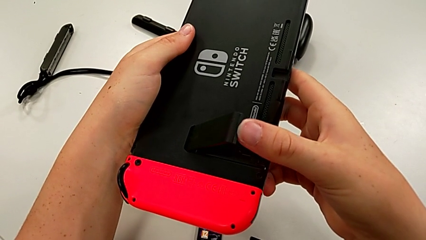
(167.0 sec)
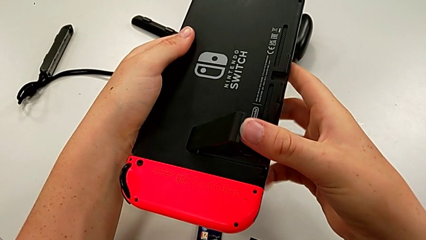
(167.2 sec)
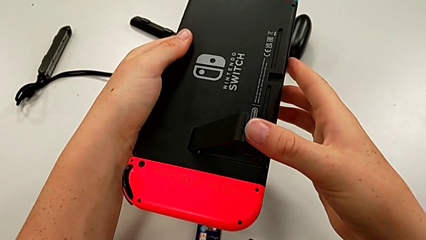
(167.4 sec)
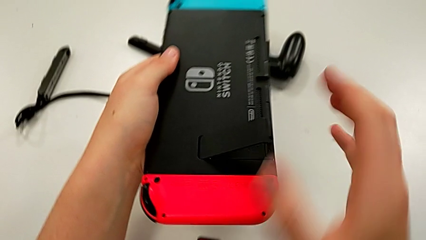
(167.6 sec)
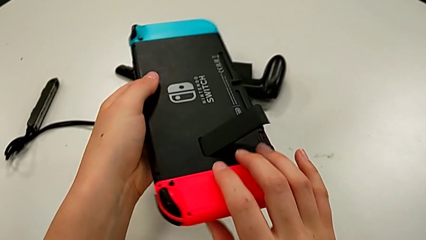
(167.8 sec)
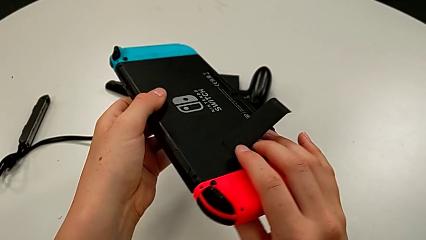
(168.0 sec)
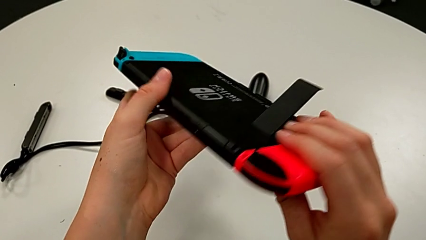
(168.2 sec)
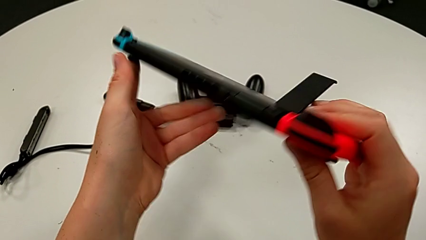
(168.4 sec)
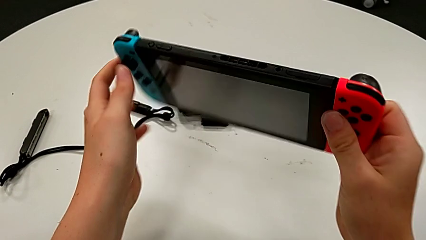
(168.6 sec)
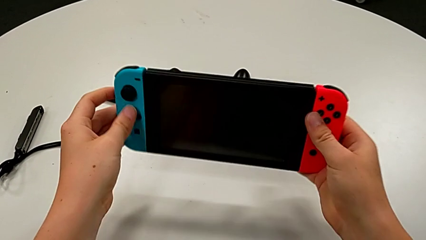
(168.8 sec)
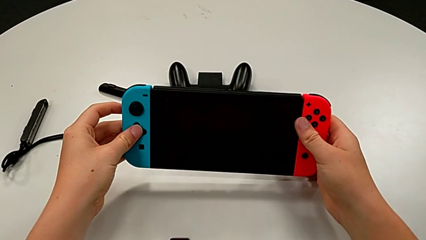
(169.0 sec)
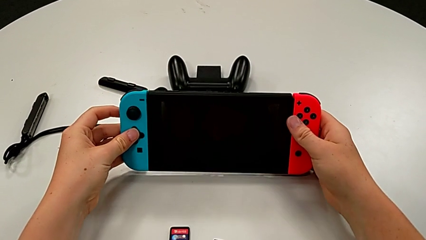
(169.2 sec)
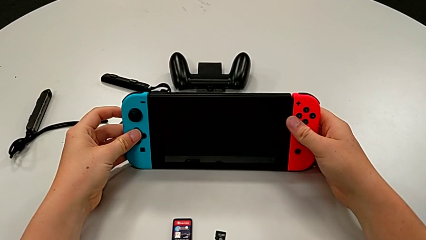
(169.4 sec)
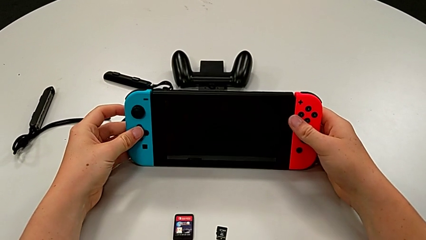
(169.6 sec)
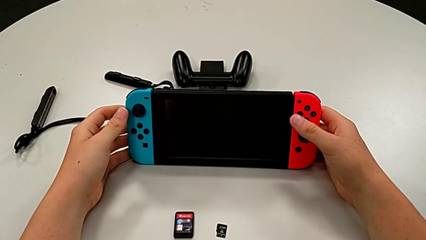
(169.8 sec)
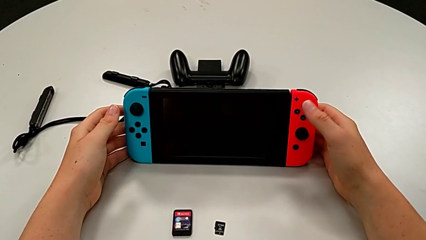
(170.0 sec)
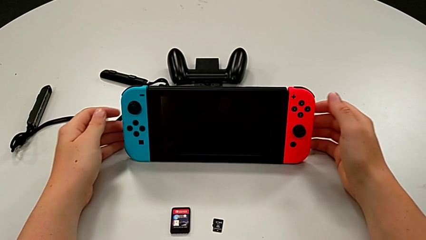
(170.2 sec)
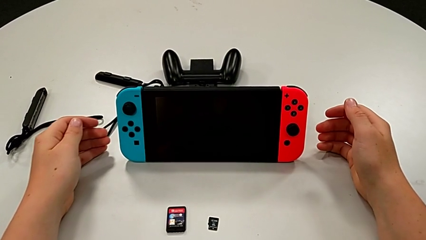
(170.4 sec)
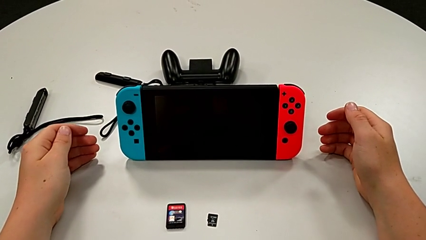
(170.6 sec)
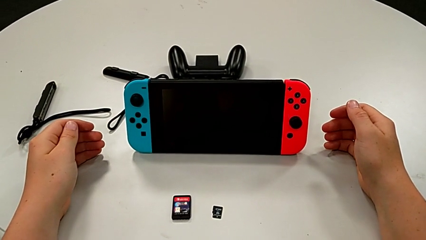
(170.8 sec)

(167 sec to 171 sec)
The camera wearer is turning around the Nintendo Switch and pulling the kickstand to stand it. They stand the Nintendo Switch.

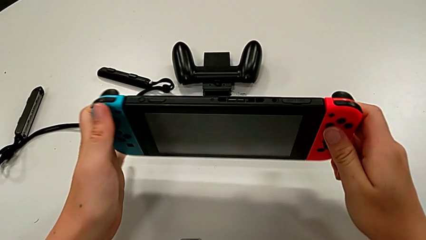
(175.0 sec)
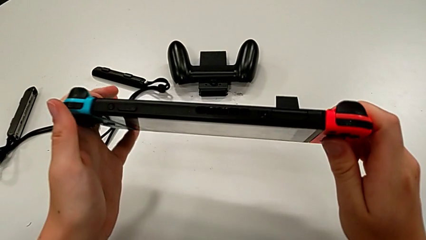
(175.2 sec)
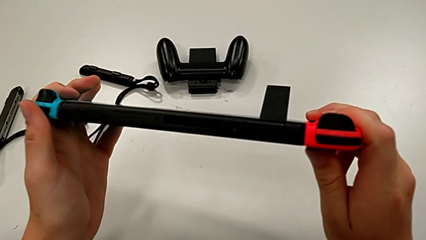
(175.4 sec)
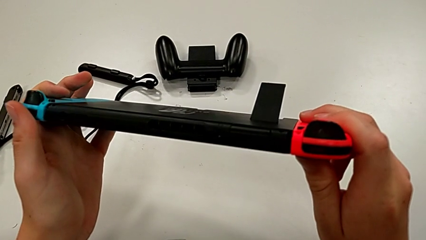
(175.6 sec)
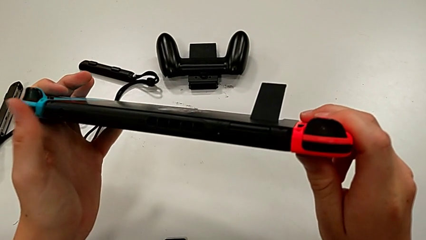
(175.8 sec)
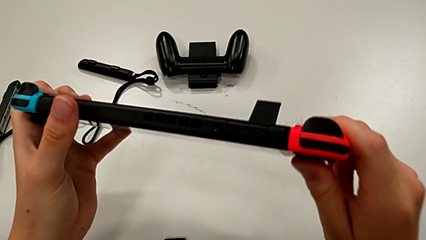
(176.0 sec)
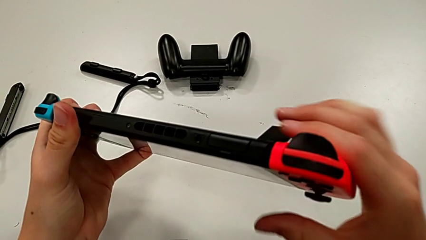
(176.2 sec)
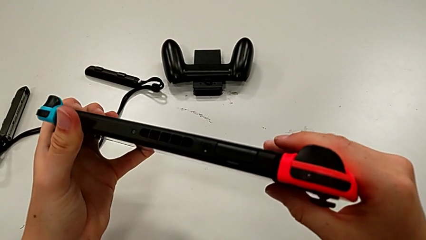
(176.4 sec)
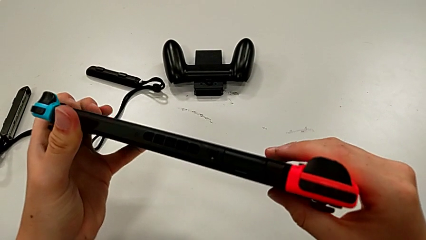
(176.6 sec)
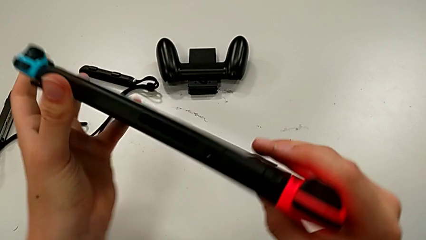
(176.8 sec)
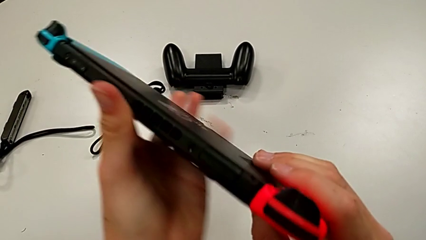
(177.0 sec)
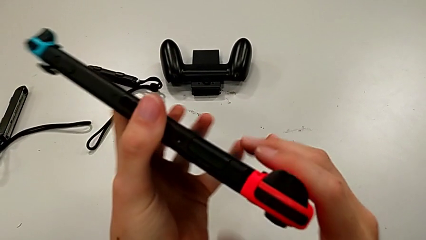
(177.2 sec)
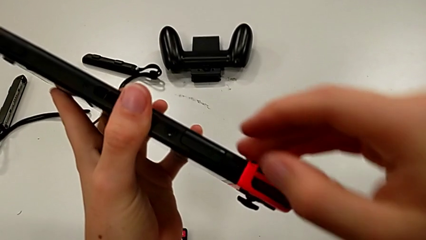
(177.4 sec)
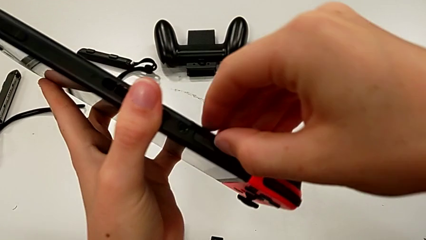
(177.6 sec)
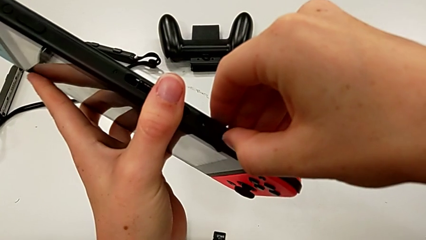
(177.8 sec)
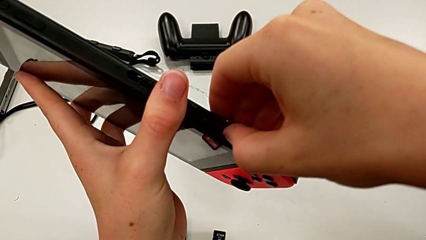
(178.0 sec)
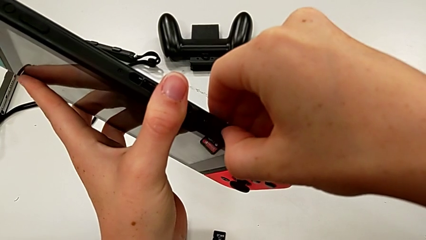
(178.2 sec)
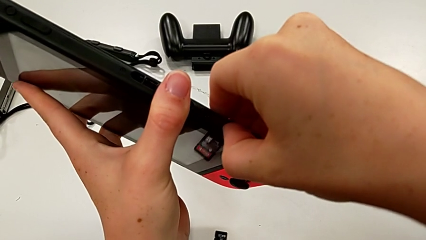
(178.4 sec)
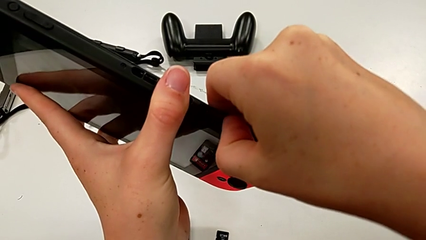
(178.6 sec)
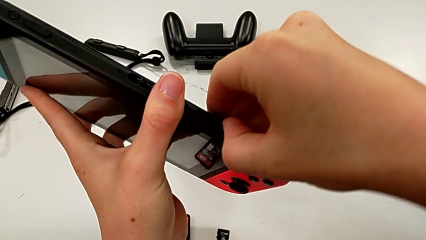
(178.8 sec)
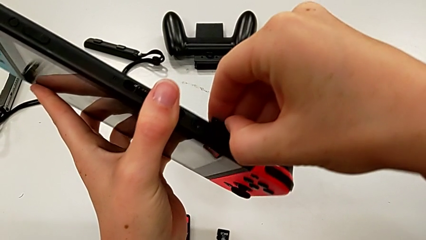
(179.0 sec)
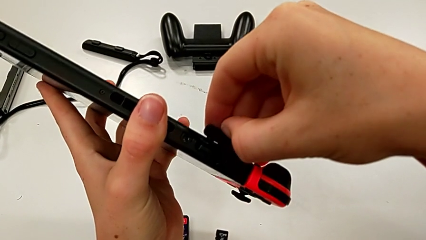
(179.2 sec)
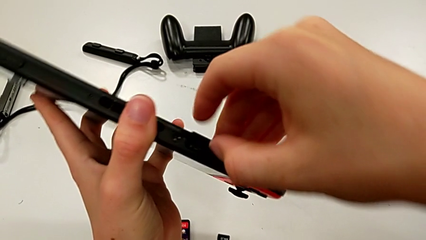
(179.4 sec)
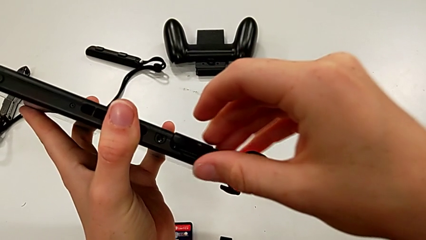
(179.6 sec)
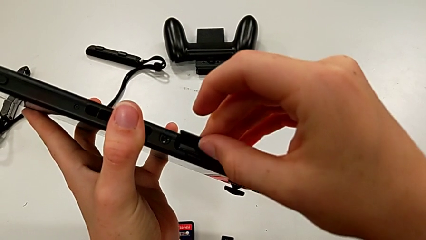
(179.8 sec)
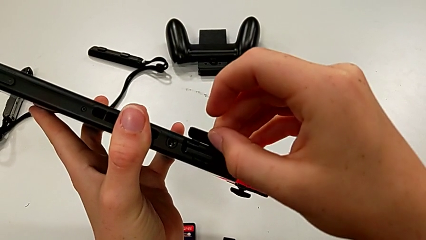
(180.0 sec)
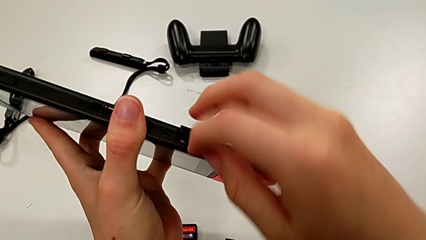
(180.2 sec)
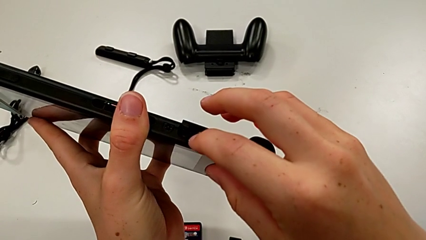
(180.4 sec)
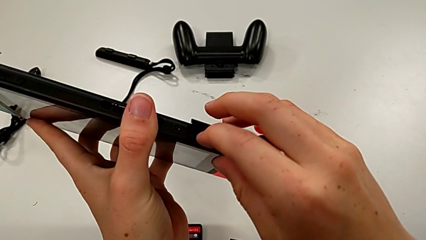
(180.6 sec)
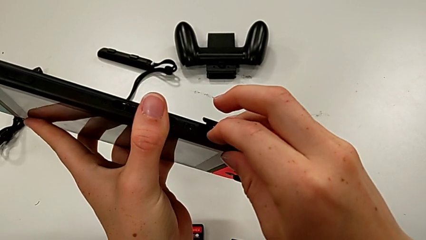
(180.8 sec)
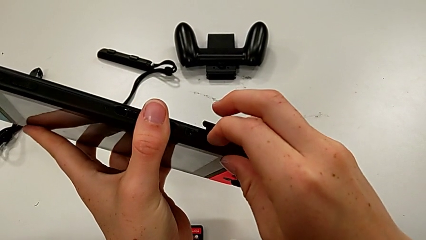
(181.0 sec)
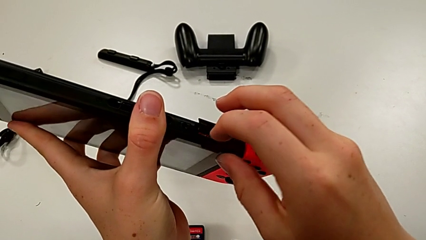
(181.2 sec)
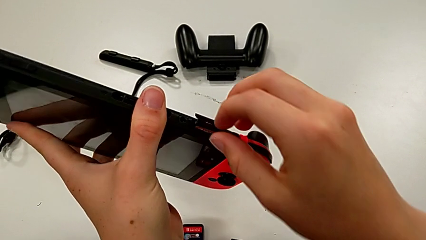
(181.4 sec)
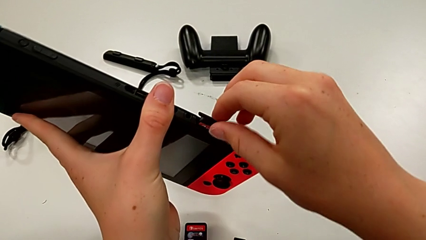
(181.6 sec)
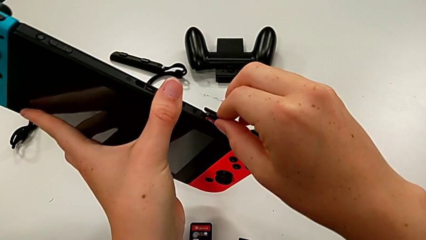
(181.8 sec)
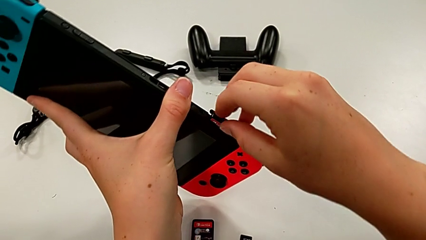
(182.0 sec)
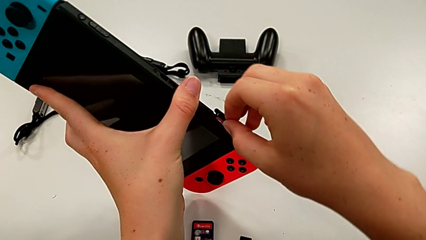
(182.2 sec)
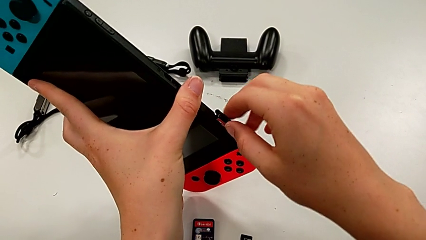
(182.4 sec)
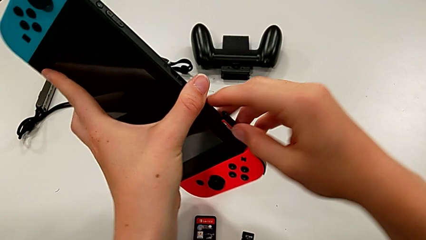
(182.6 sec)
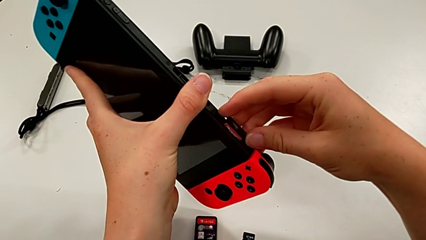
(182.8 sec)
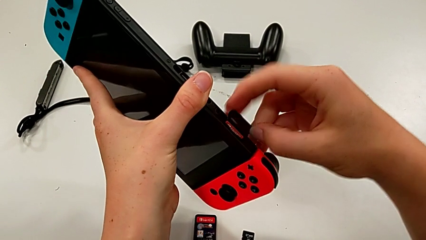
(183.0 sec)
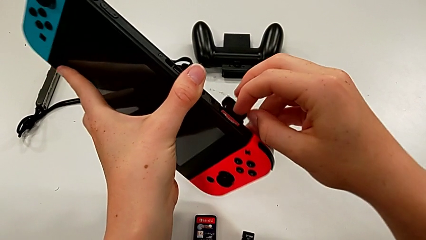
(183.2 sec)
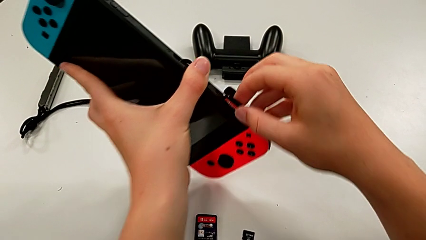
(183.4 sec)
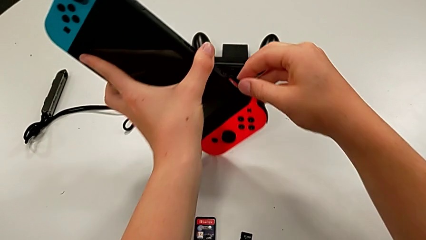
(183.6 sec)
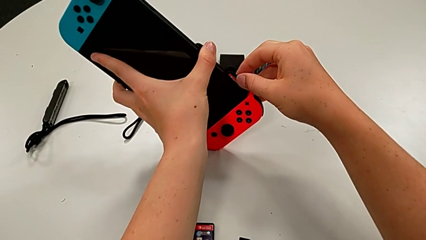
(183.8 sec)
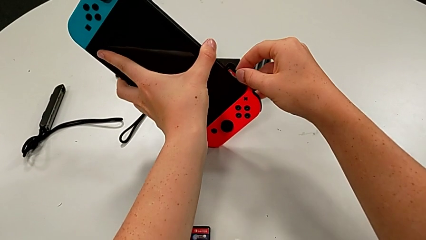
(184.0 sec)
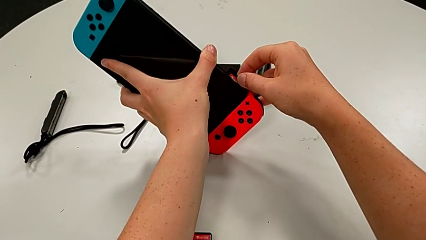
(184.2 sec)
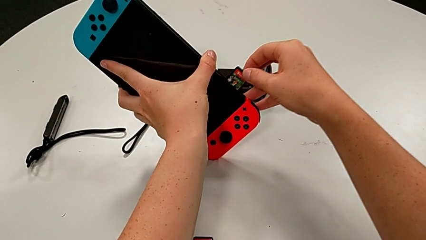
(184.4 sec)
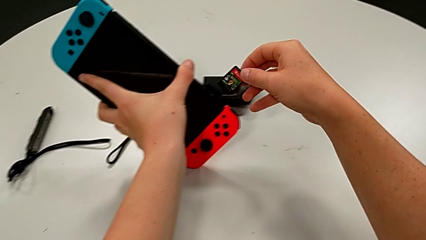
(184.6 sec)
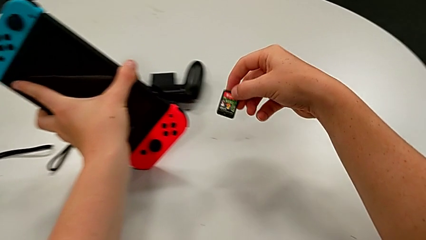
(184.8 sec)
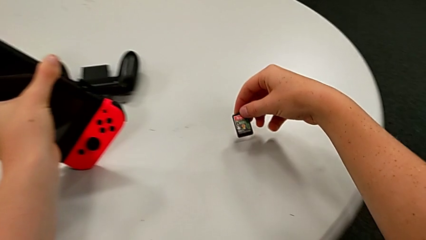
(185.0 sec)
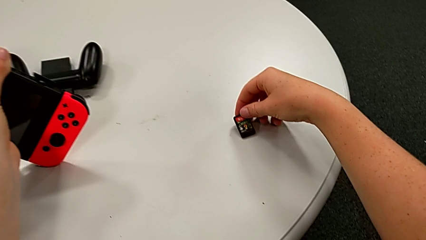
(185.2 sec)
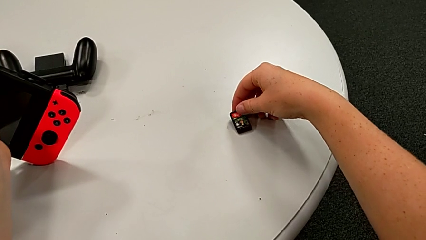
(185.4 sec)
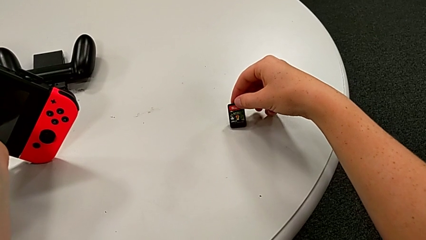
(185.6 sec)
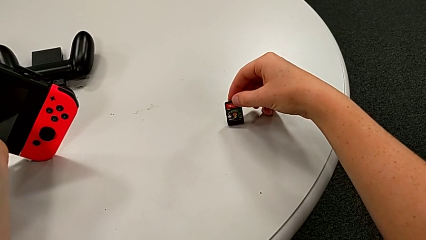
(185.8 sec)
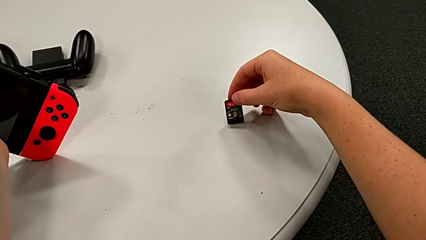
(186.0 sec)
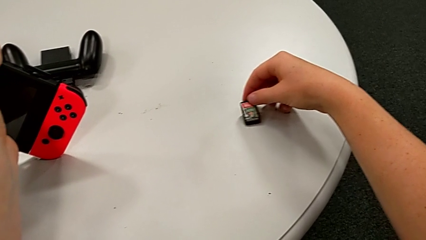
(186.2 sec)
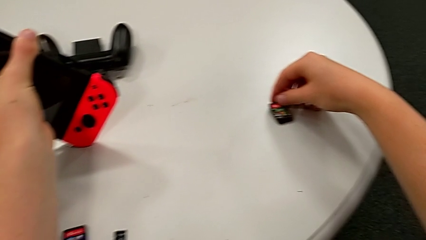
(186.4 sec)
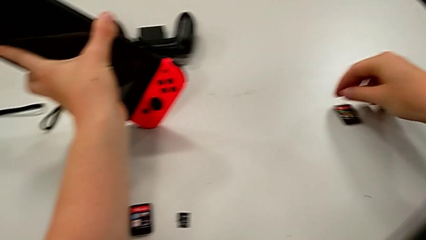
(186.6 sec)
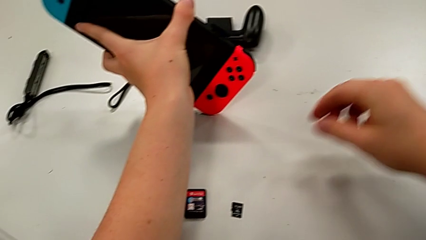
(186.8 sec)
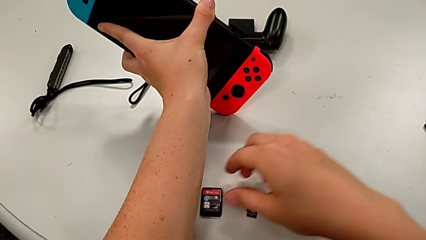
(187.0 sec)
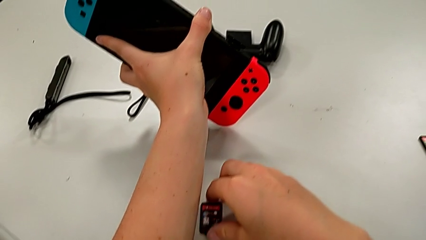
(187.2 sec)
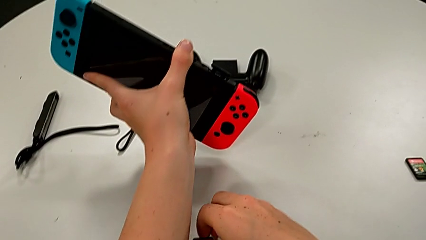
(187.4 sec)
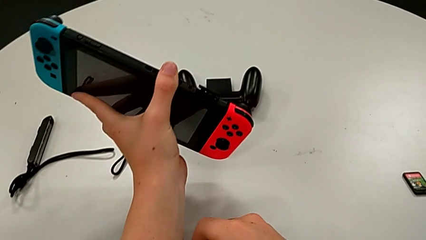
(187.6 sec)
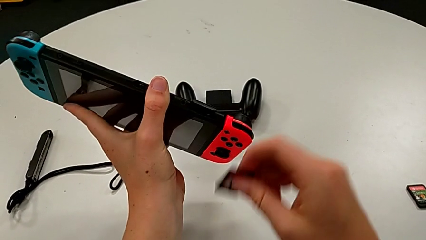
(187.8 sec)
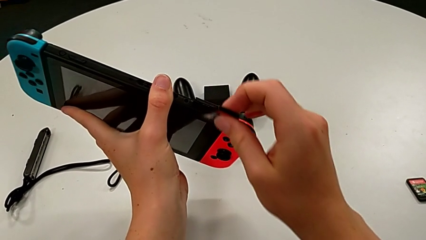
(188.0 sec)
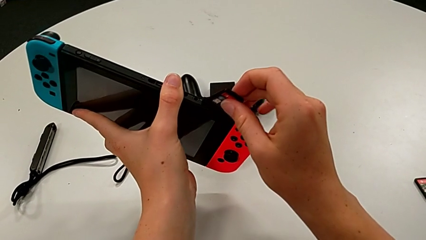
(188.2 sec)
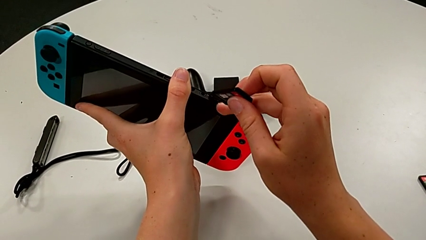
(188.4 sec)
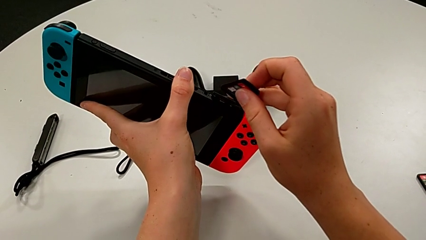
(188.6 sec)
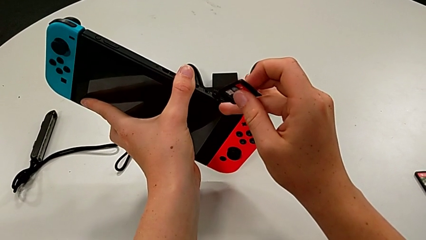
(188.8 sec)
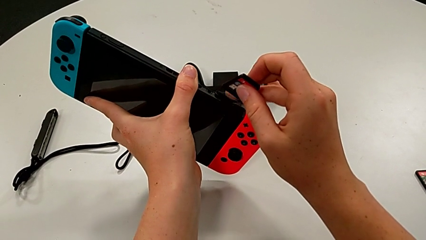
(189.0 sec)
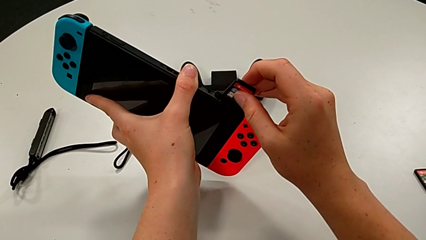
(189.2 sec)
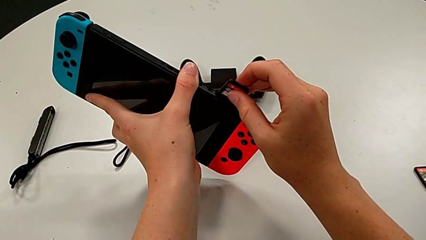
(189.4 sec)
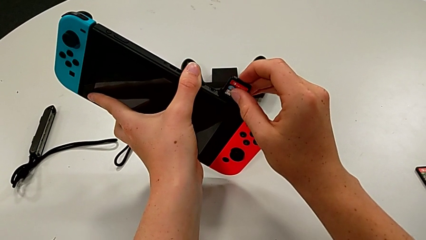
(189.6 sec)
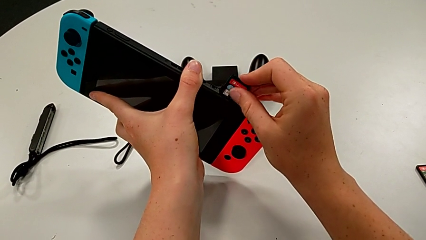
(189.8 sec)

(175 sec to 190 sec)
The camera wearer is exchanging the game cartridge from the top cartridge gate. They open the Nintendo Switch, withdraw the game card, place it and grab it.
